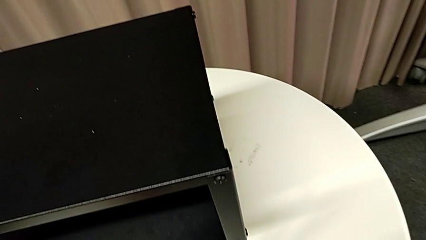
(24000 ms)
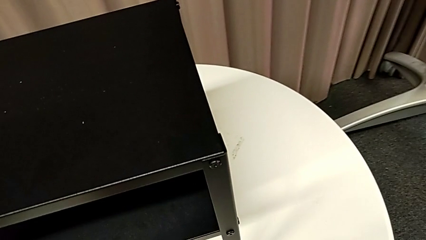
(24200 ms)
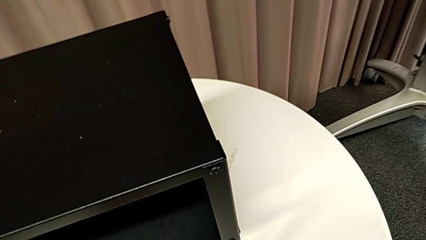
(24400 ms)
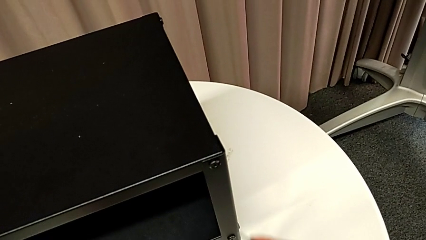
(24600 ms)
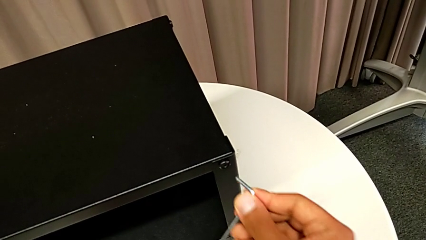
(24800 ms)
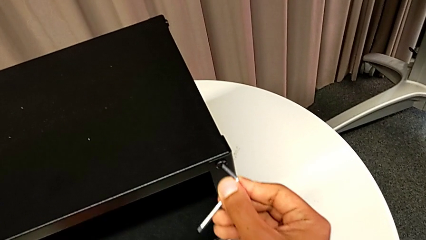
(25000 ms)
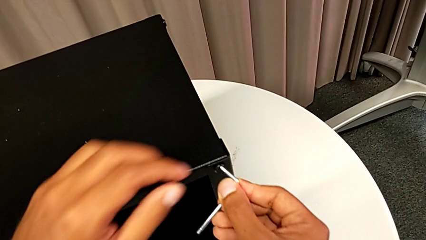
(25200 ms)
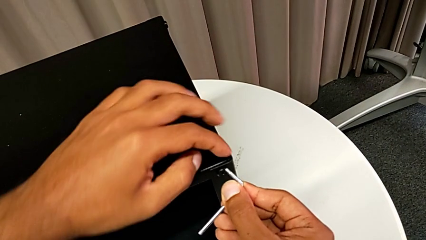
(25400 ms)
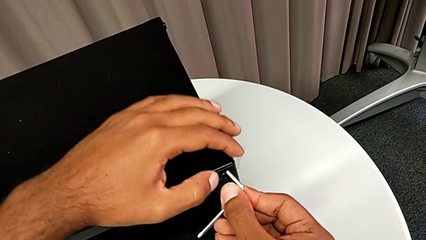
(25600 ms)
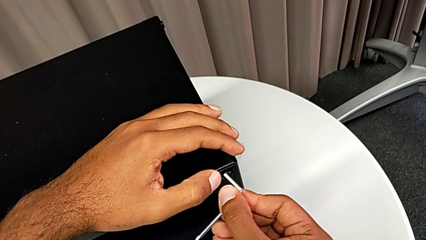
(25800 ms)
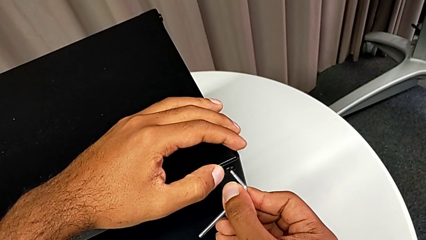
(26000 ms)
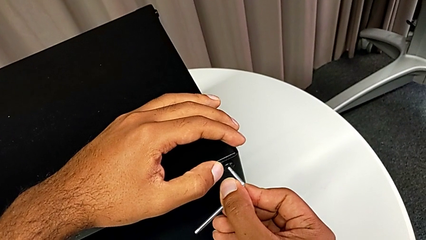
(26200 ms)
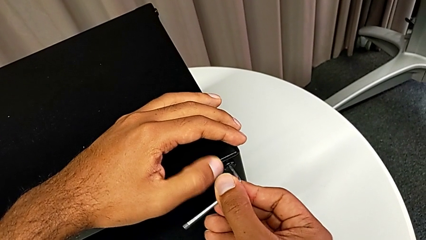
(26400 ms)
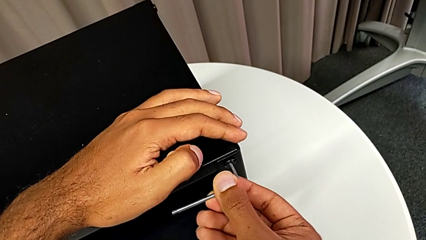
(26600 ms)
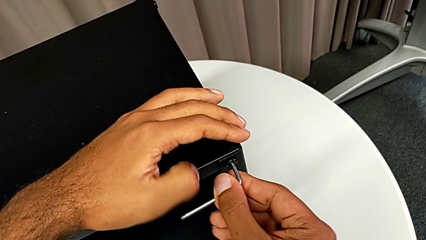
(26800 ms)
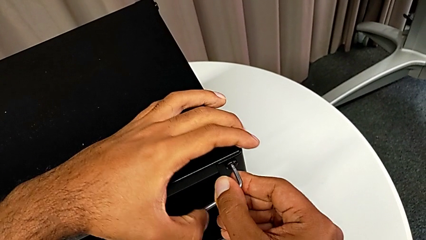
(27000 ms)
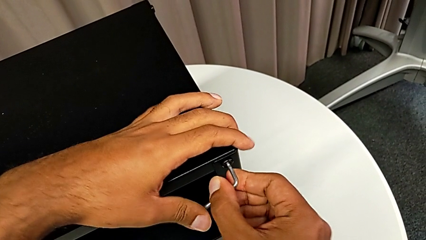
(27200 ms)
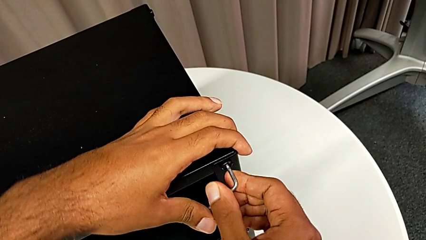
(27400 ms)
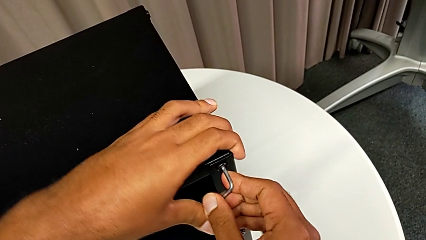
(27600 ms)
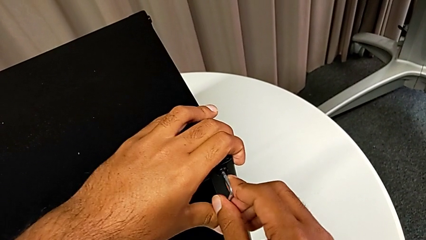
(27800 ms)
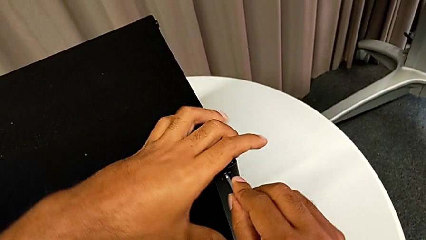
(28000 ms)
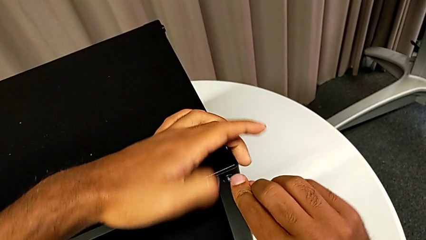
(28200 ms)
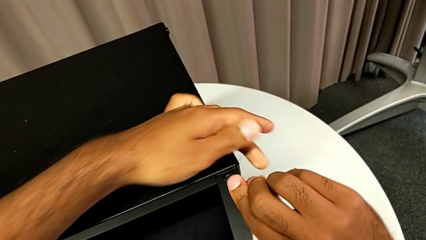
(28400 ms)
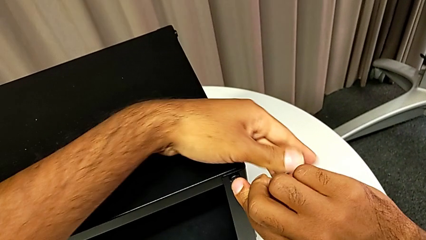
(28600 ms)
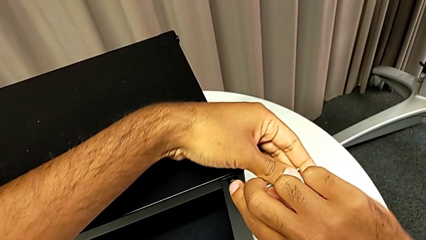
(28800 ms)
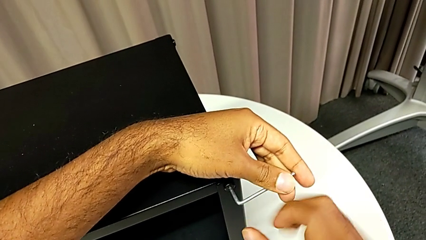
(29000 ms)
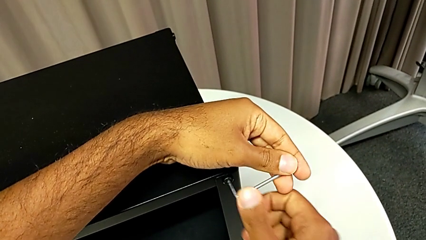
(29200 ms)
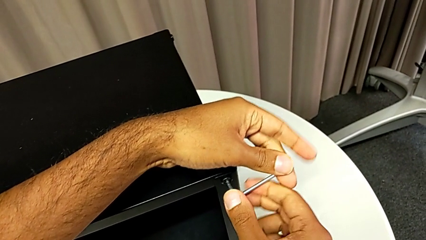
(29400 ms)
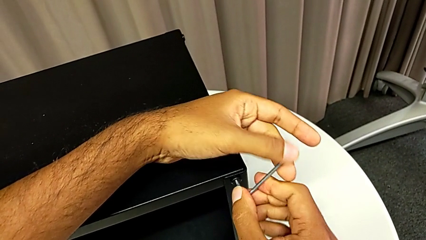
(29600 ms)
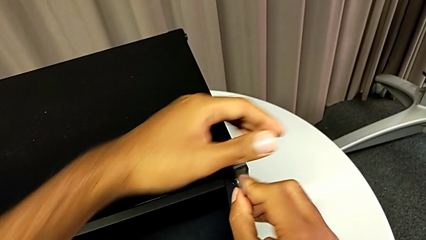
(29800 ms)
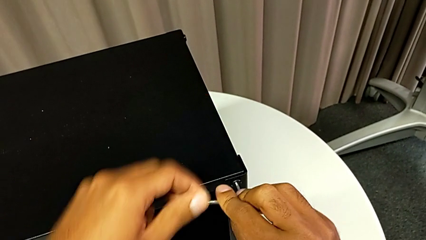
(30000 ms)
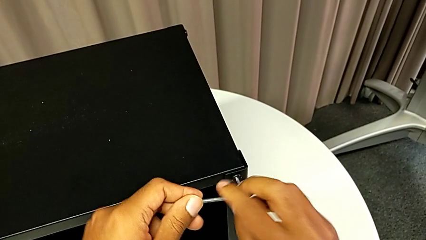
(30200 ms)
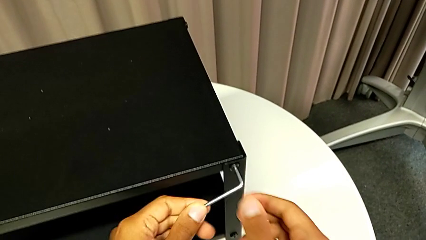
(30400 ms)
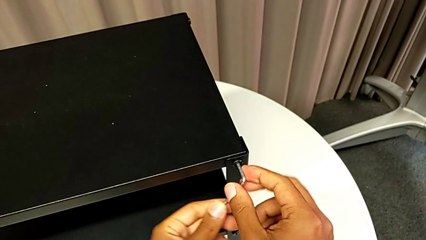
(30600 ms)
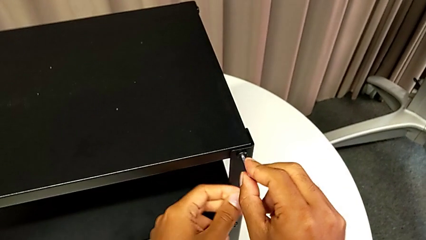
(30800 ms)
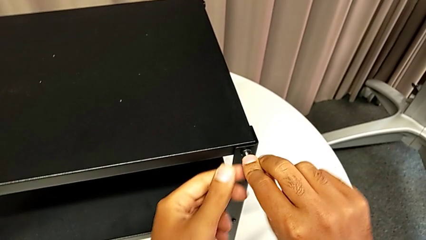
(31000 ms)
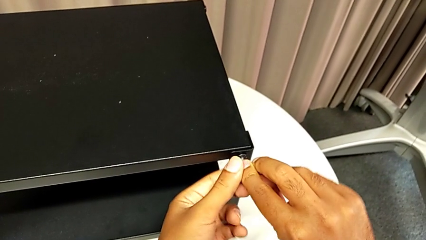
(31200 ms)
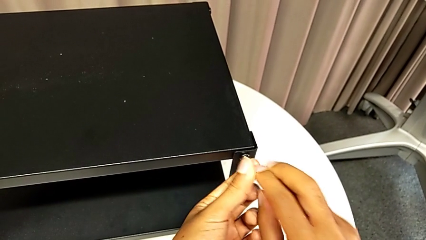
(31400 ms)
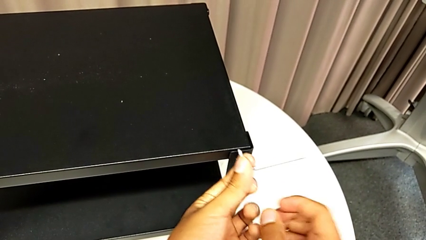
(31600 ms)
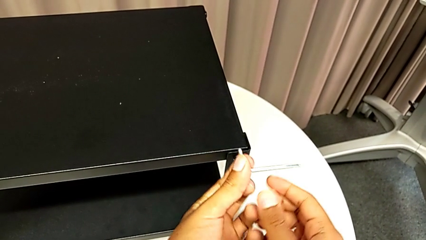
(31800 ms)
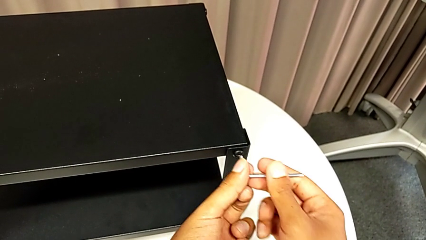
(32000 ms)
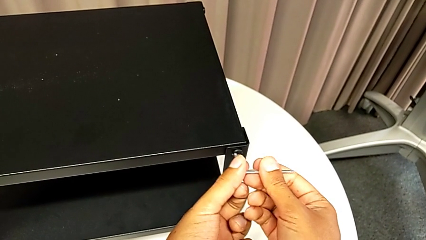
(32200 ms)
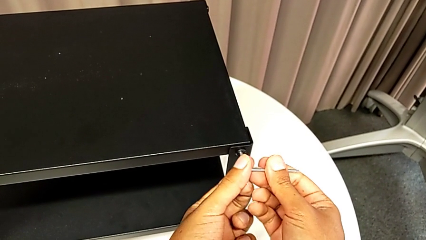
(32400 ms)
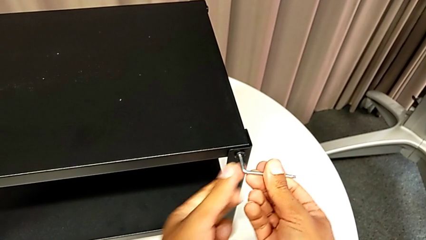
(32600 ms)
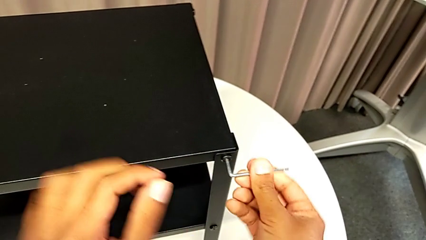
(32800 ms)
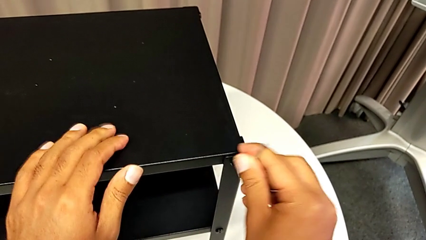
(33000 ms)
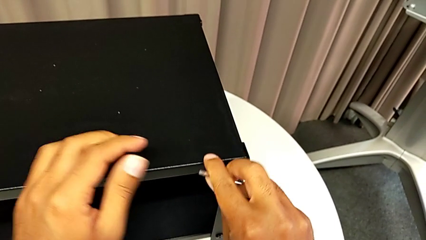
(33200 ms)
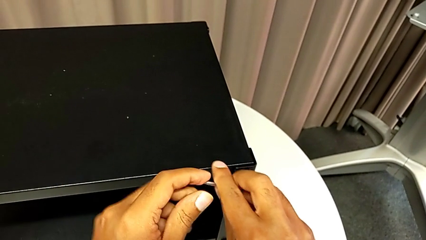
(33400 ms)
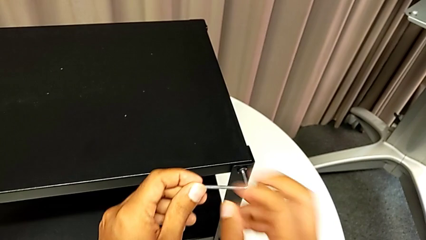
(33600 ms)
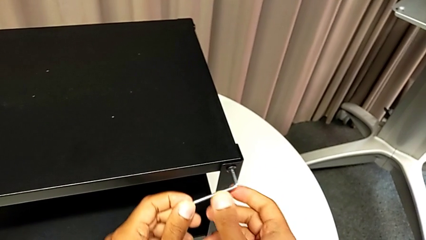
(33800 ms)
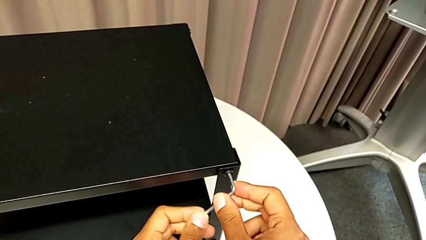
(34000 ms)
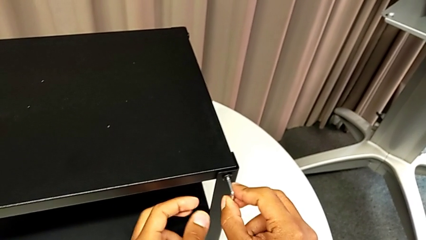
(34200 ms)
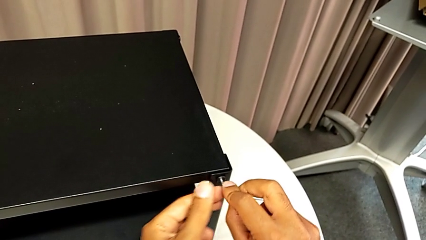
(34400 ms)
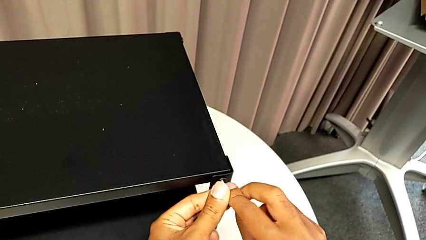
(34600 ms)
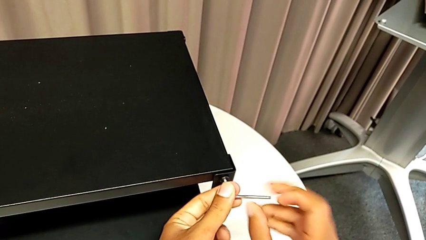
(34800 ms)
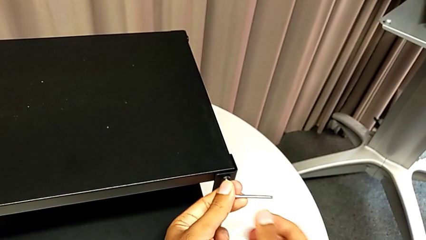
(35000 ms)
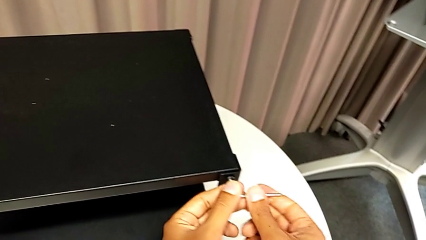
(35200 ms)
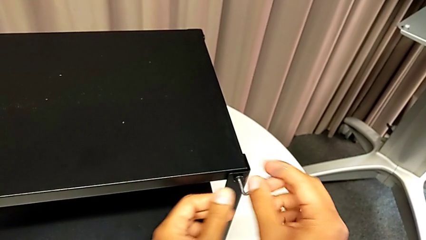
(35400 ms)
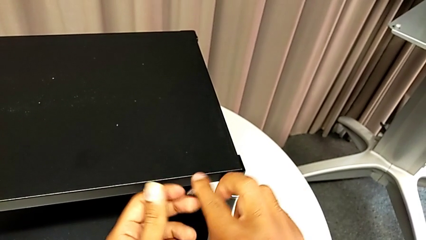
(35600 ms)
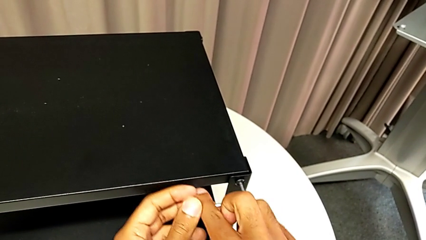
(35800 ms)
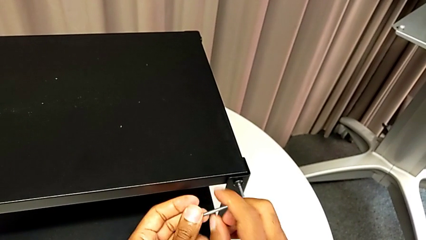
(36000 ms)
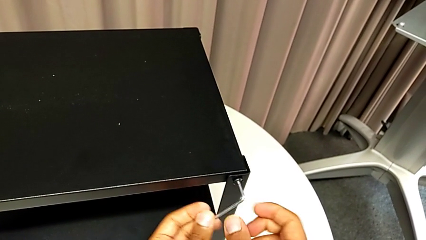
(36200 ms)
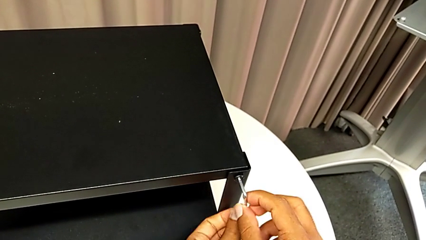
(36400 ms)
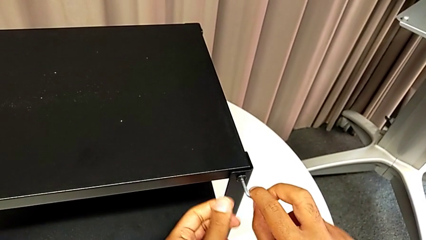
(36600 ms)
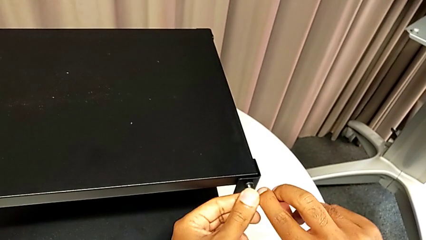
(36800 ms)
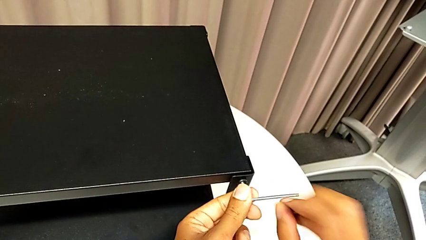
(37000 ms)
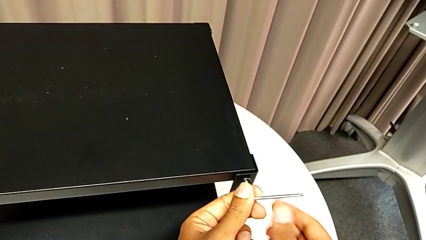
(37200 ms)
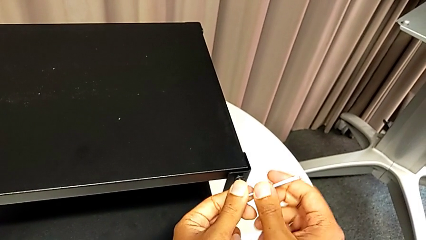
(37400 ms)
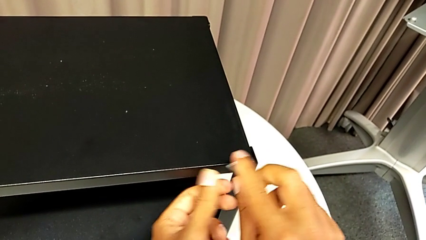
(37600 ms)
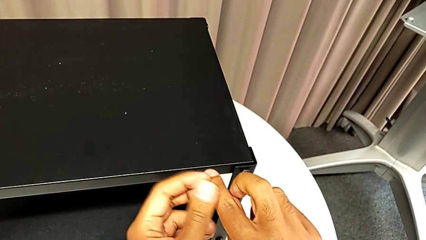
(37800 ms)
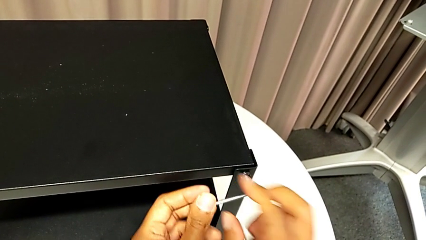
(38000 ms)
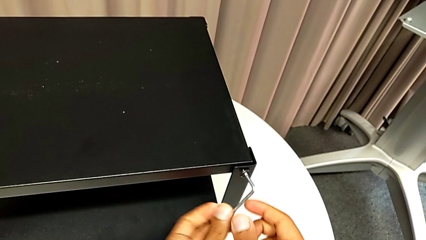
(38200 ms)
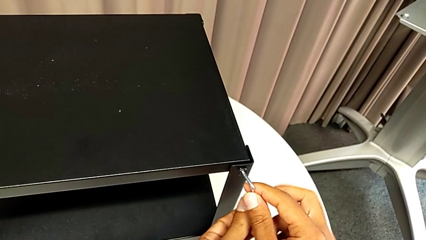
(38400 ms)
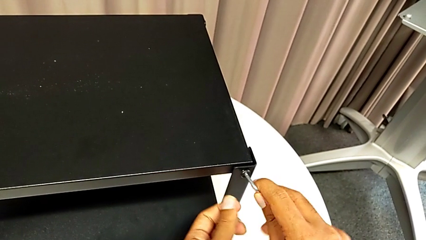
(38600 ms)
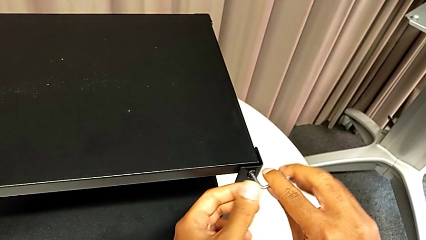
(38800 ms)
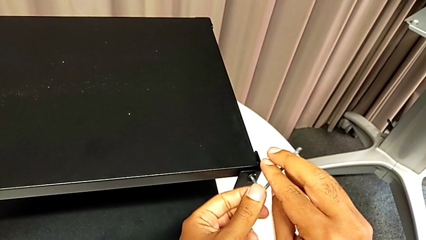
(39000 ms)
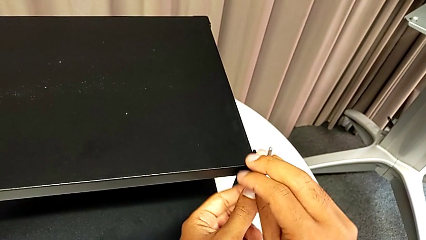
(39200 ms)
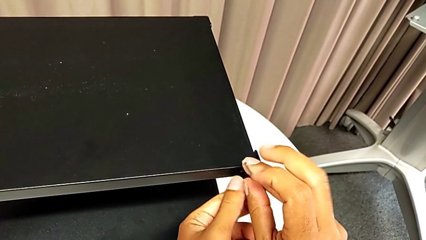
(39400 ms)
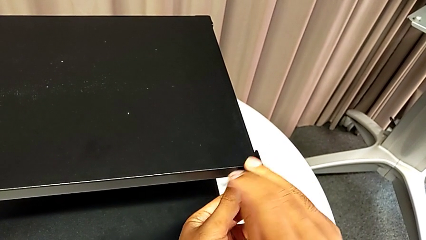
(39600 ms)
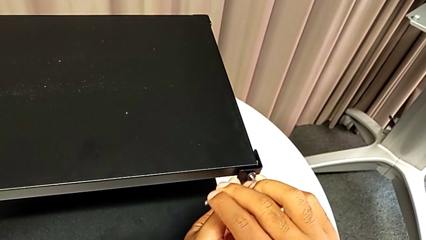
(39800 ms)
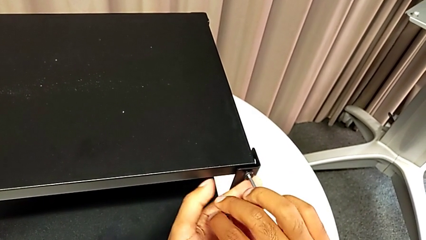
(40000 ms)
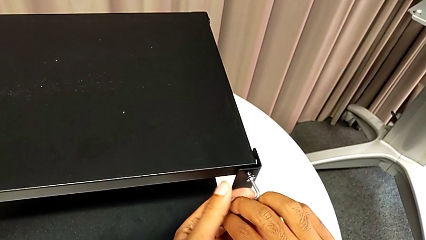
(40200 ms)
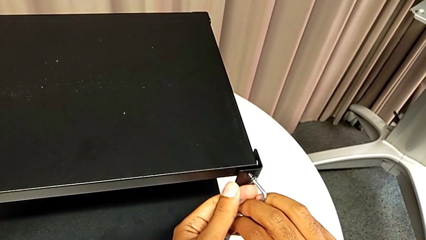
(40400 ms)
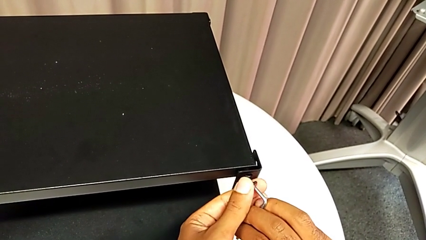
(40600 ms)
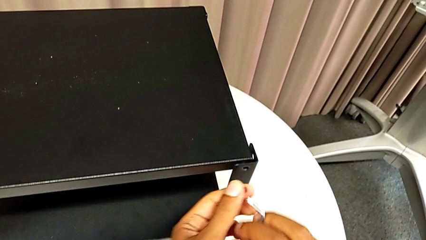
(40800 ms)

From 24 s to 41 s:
The camera wearer is removing the top table from the furniture. They withdraw the Allen wrench, place the hex socket head, insert the Allen wrench, unscrew the hex socket head, insert the Allen wrench twice, unscrew the hex socket head, disassemble it and withdraw the Allen wrench.
